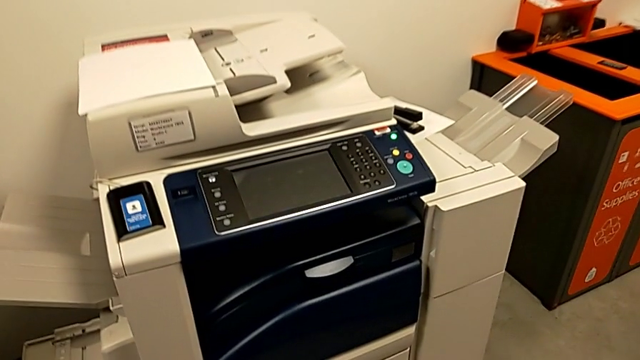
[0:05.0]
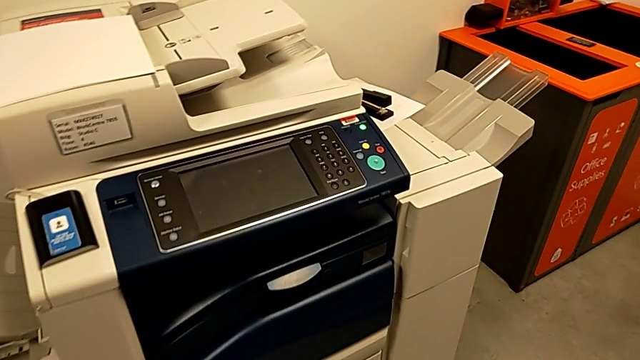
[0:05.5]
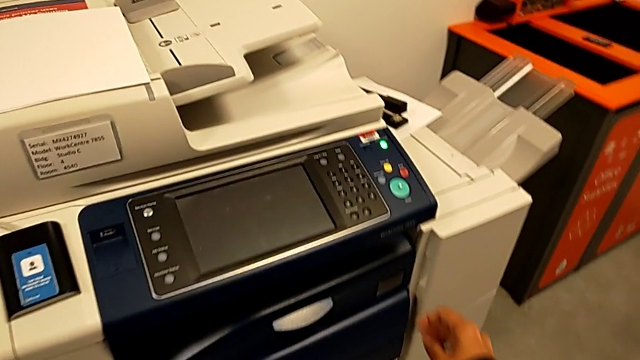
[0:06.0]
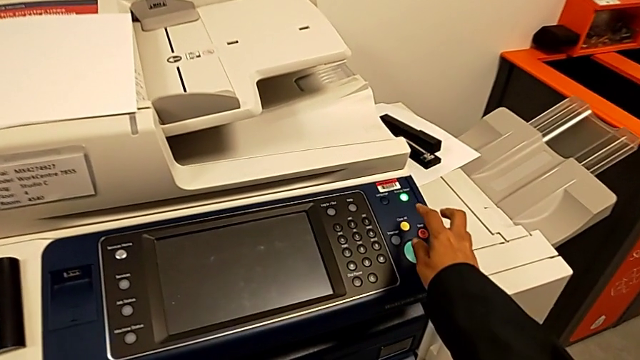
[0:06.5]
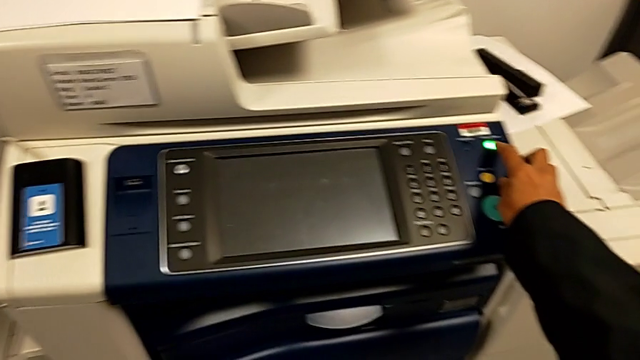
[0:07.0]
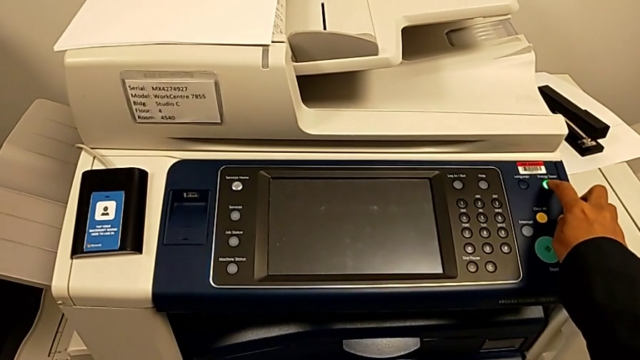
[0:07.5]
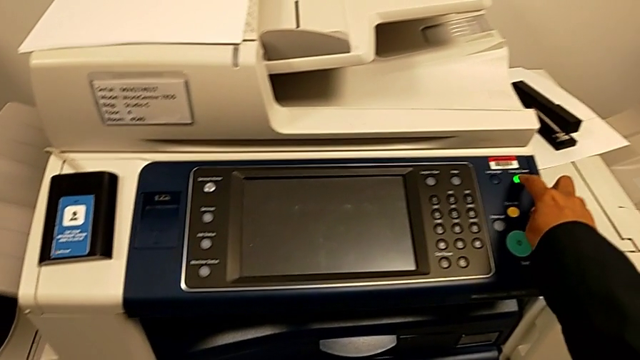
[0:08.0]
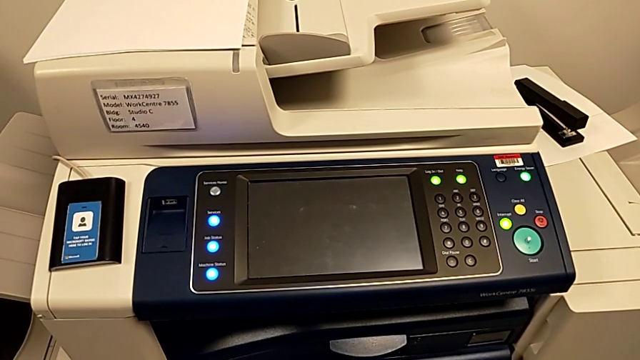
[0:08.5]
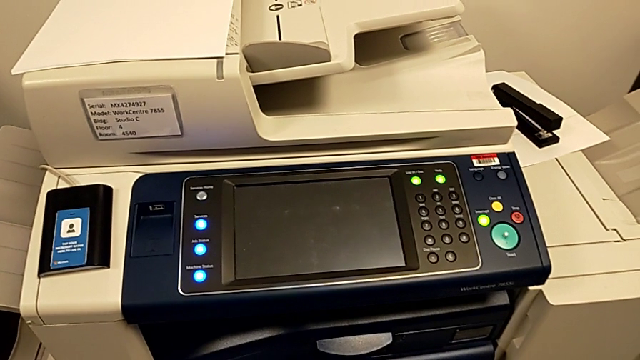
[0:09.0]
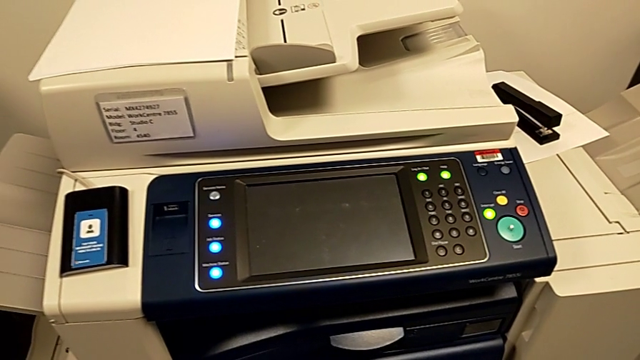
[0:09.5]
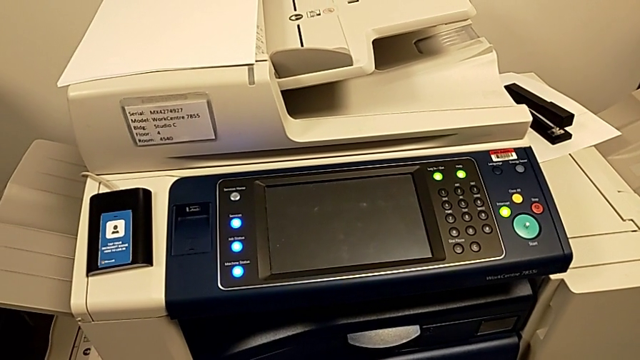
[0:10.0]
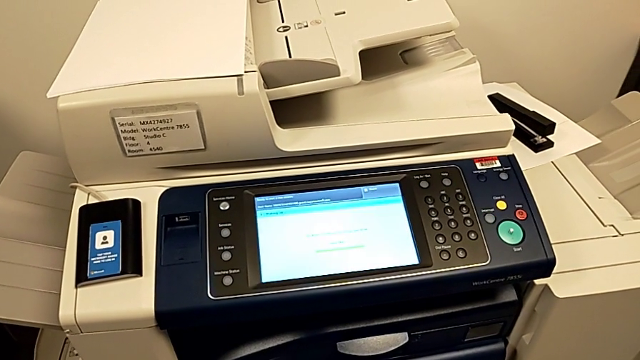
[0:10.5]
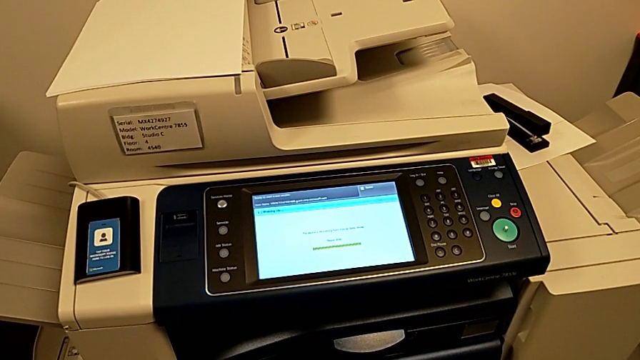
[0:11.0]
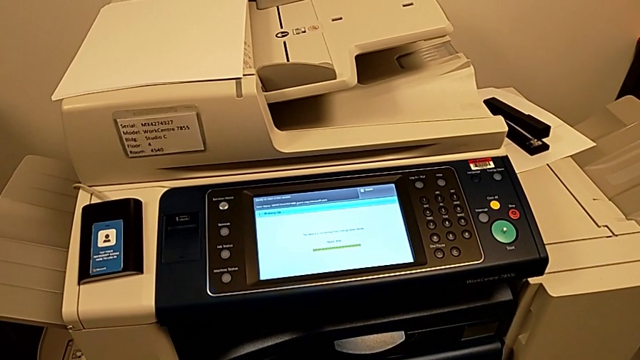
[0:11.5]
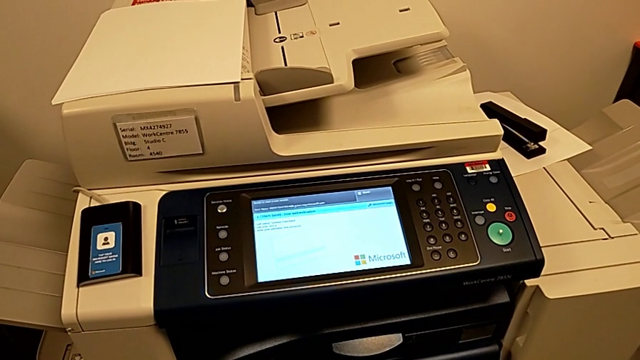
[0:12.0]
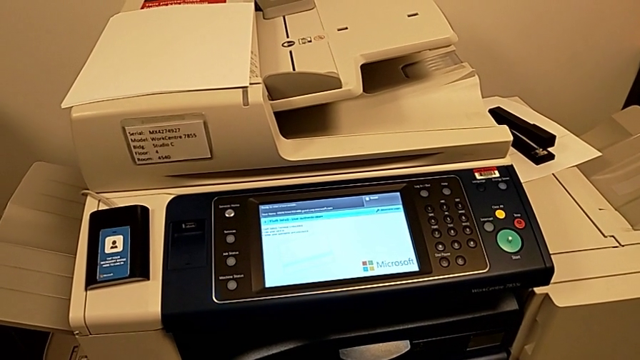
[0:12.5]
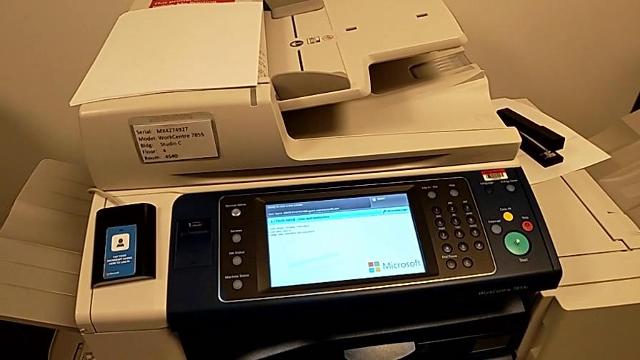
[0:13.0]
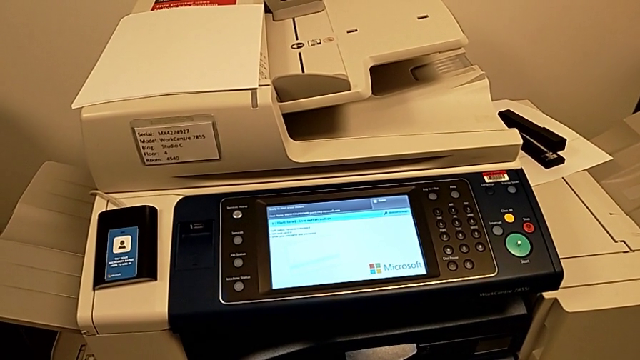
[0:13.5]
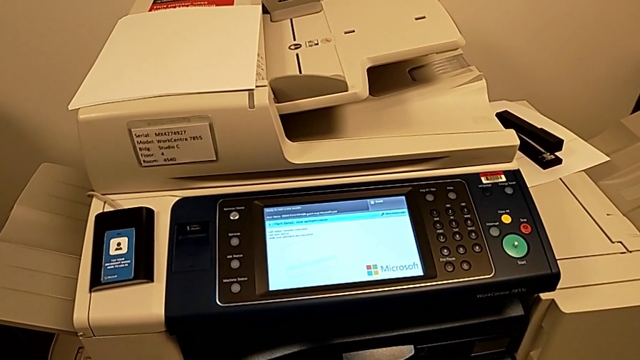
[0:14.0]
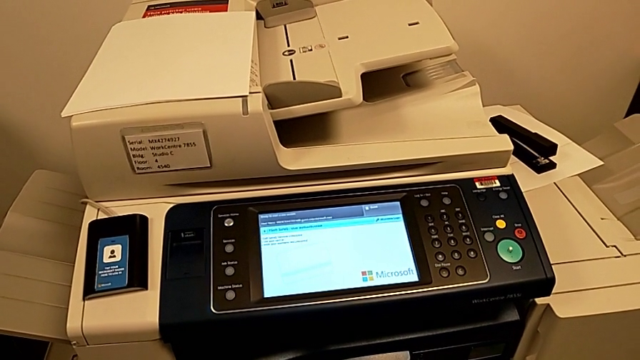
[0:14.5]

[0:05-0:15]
The camera wearer turns on the printer. They approach the printer and press the green button.

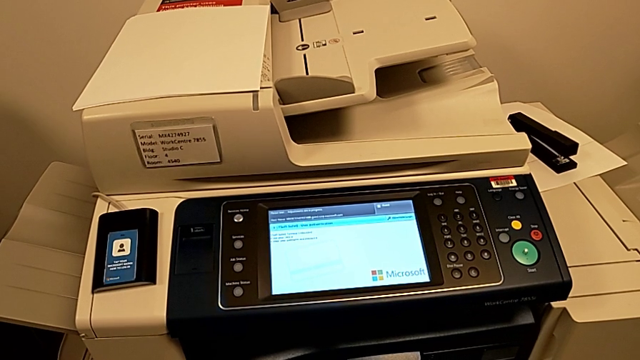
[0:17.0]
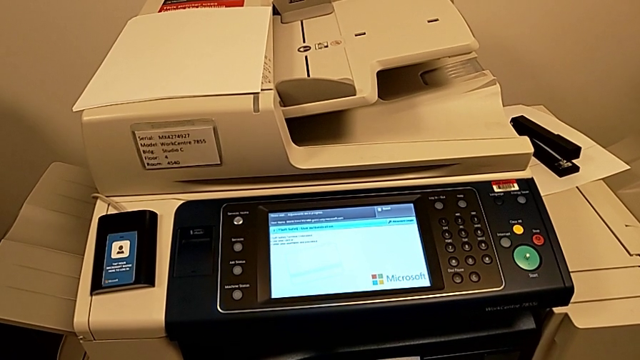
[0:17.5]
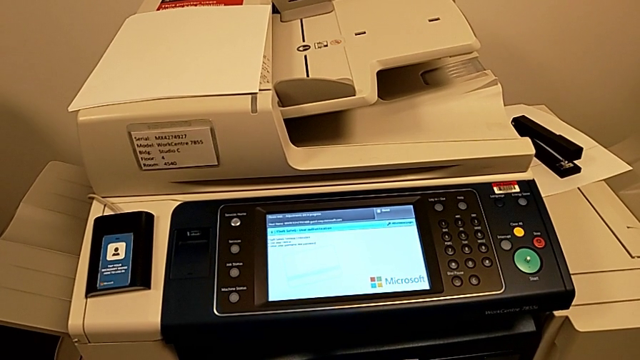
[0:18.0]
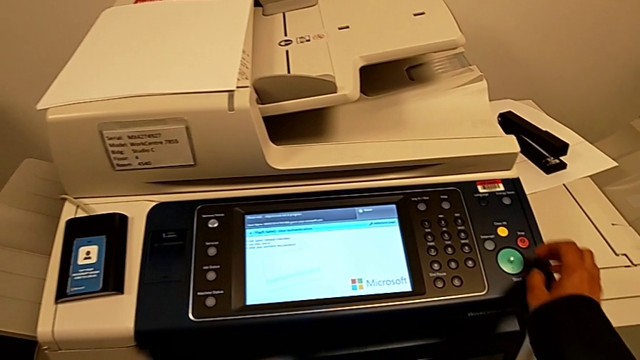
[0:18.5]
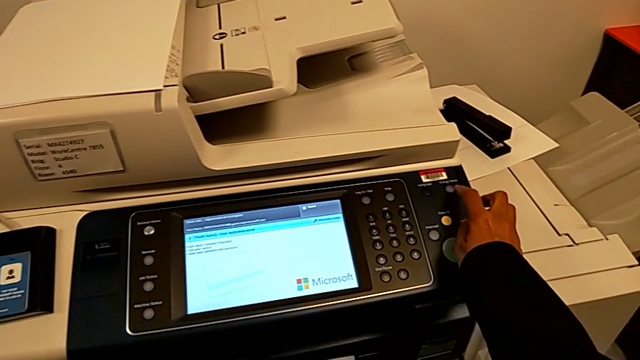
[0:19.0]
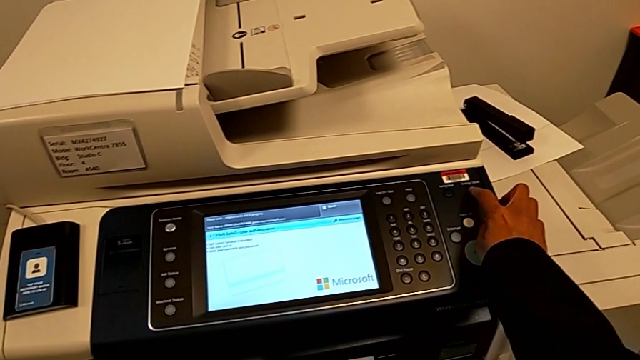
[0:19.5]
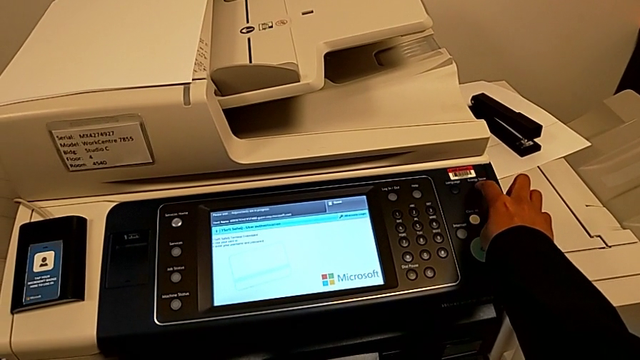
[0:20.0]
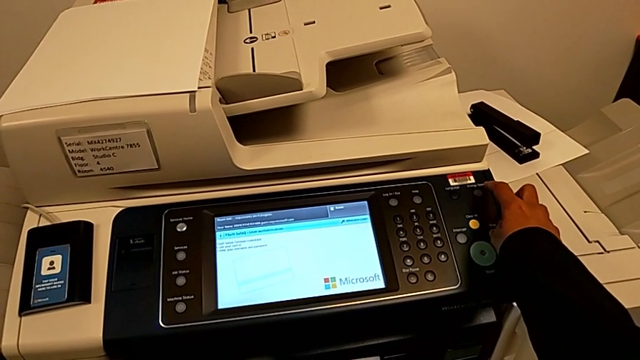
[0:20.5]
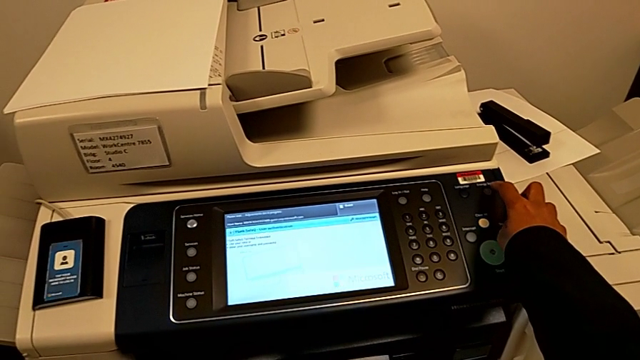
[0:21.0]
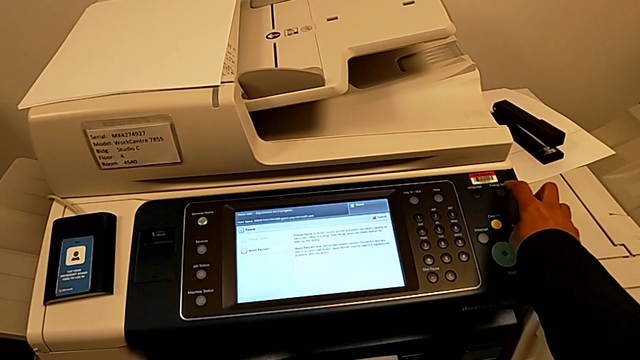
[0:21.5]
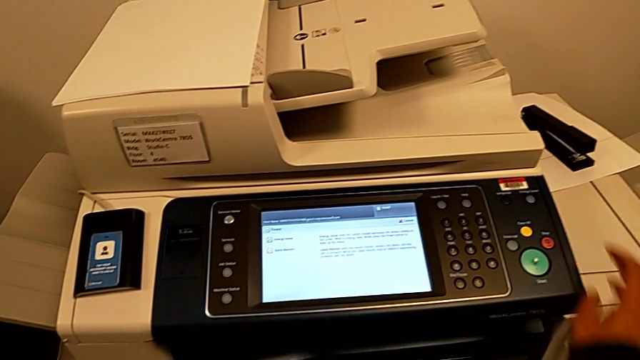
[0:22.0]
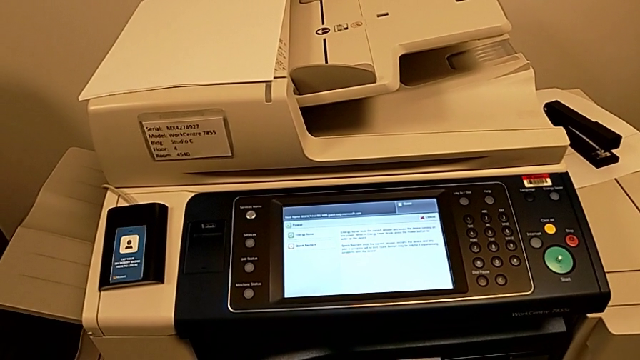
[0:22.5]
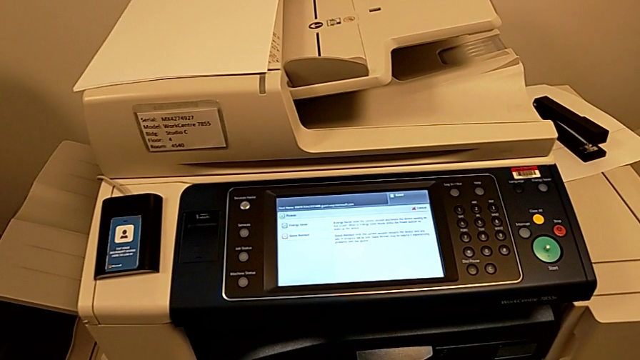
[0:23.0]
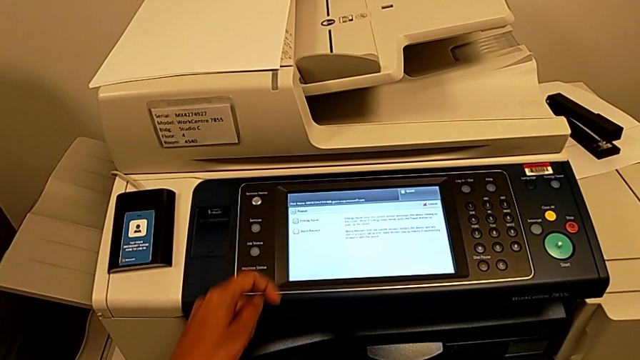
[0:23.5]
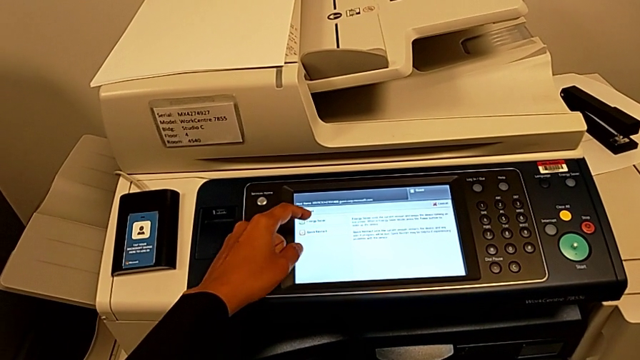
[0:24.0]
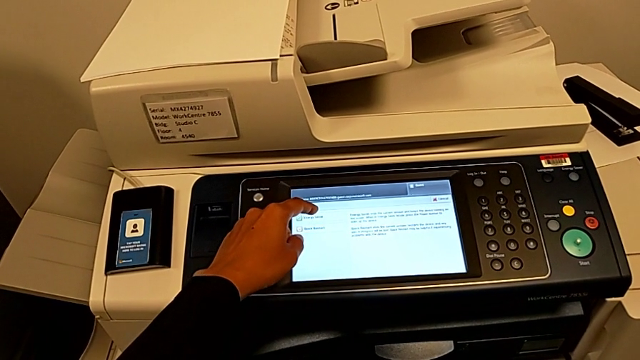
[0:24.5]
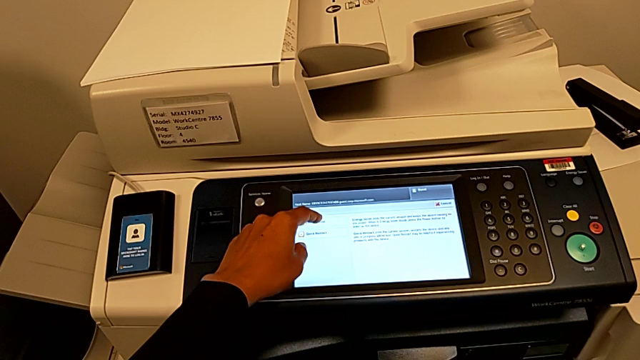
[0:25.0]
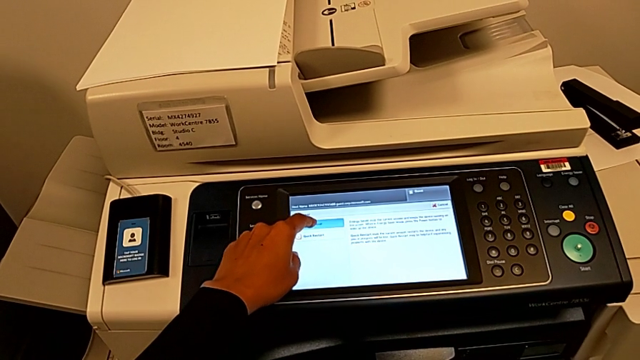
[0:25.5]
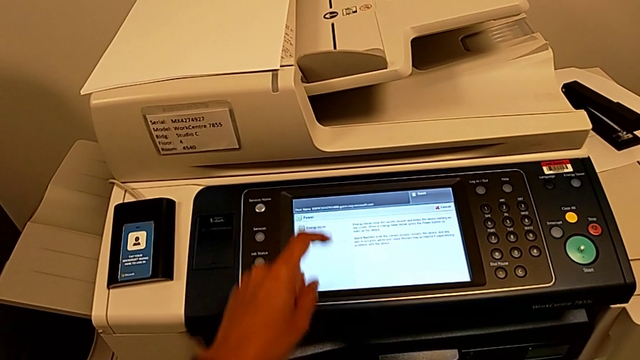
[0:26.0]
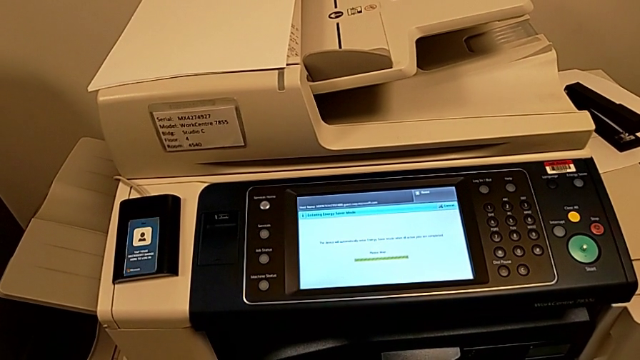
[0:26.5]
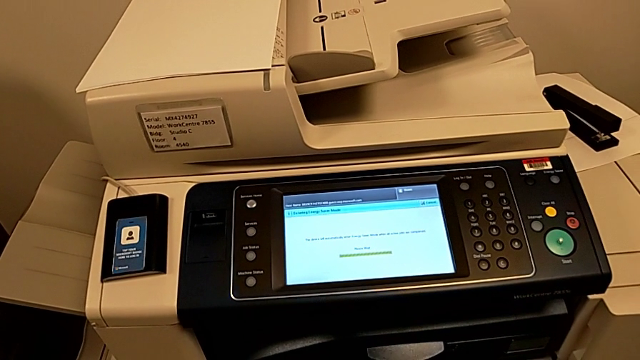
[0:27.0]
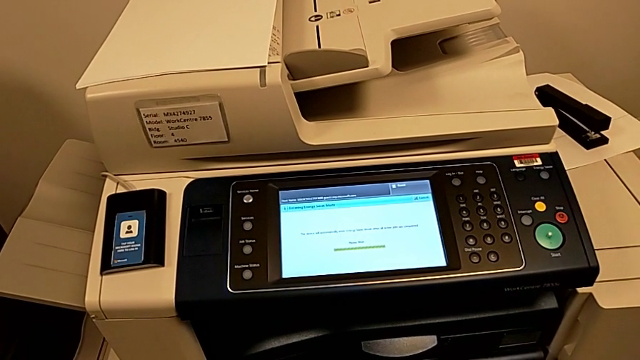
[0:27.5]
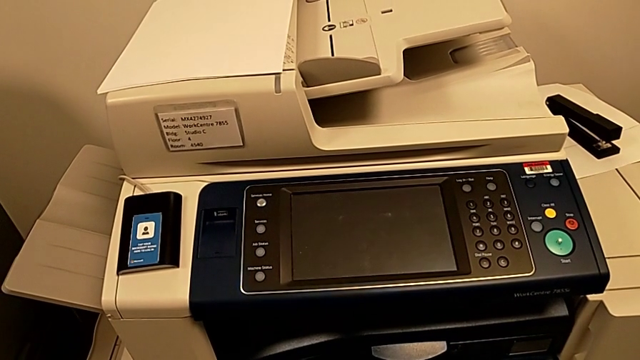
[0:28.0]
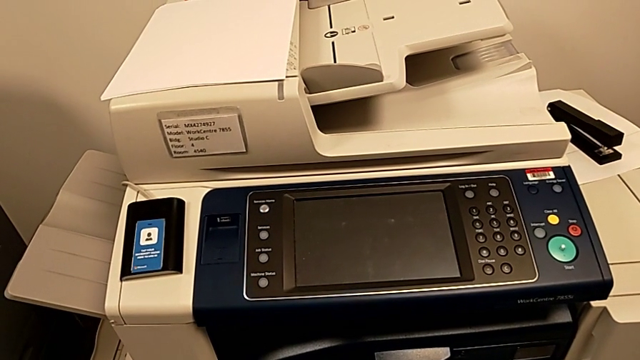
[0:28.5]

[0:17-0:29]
The camera wearer turns off the printer. They approach the button, press the green button, approach the touch screen and touch it.
